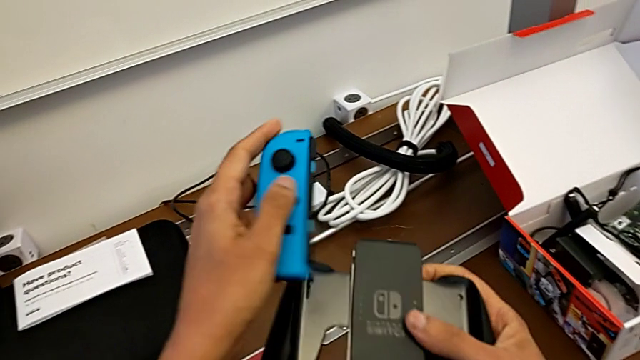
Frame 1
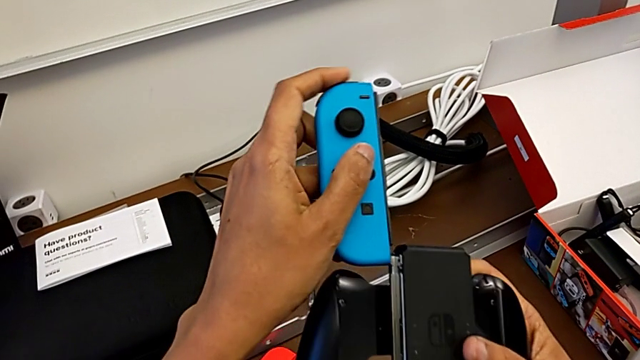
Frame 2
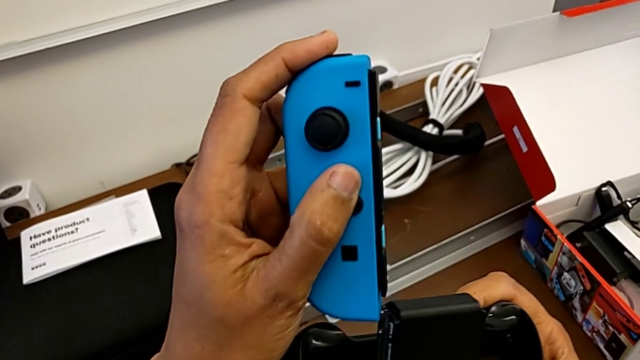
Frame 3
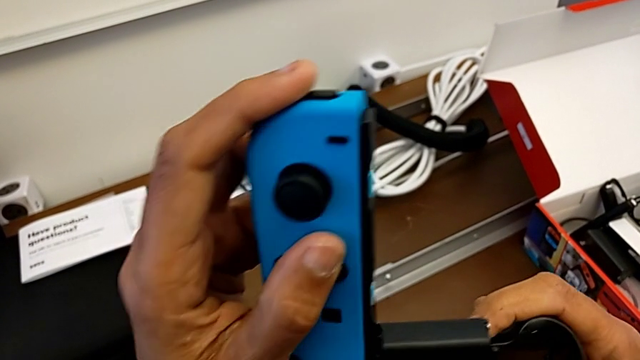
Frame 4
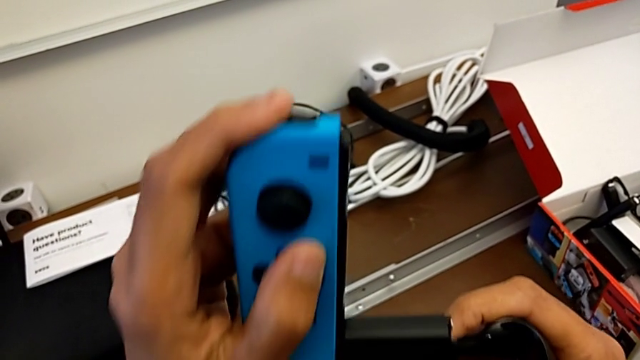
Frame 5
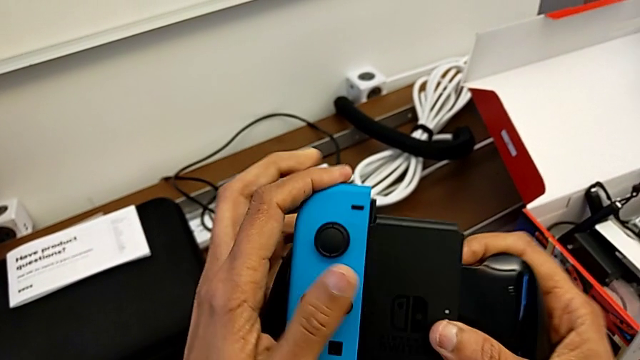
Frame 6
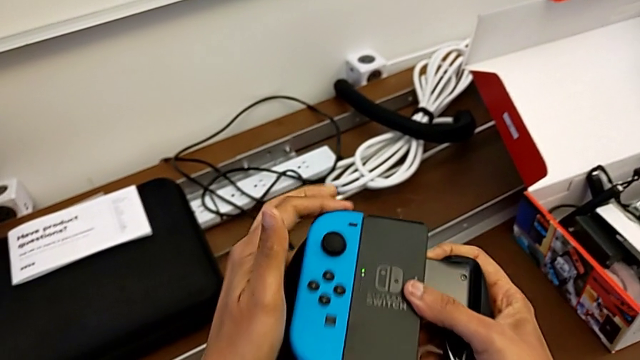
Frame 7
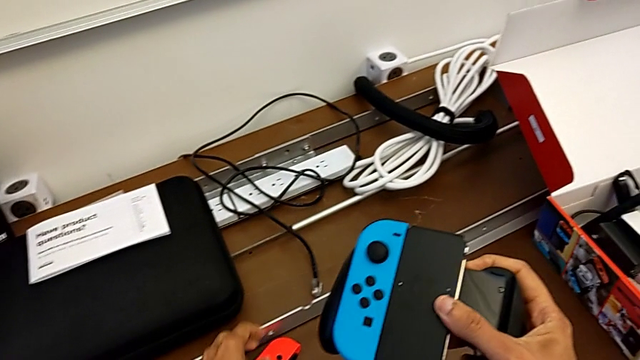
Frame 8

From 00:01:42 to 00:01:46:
The camera wearer is installing the blue Joy-Con controller into the comfort grip. They insert the blue Joy-Con controller.

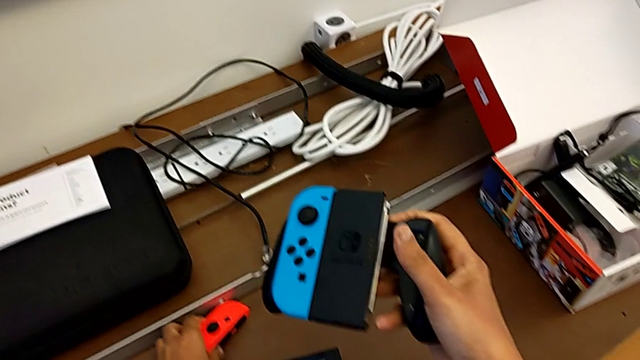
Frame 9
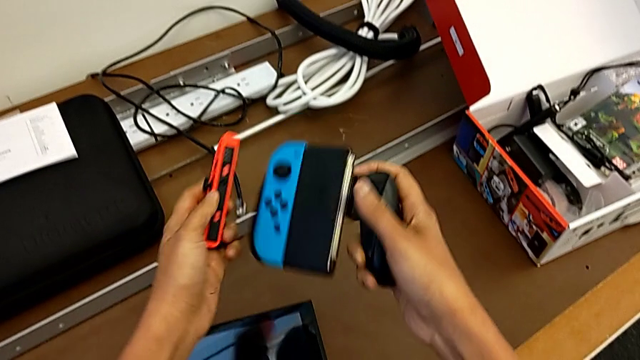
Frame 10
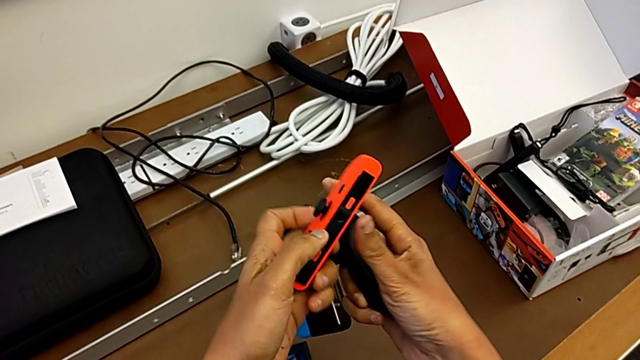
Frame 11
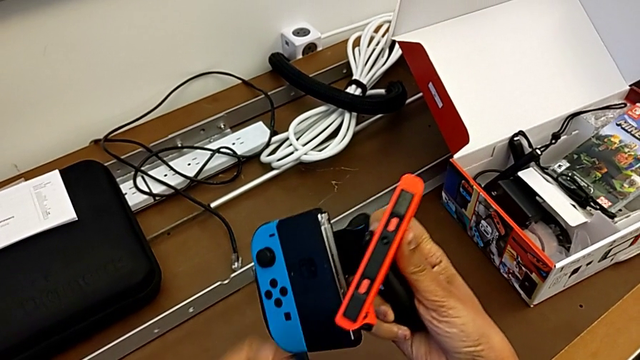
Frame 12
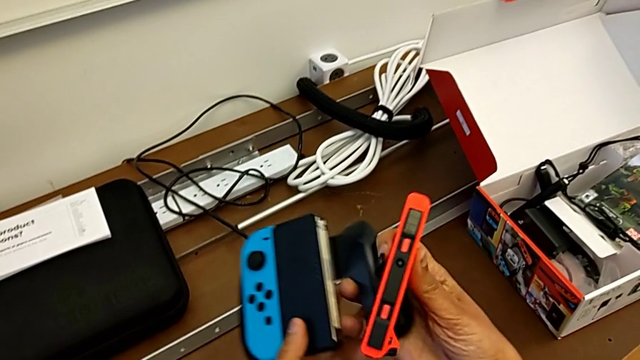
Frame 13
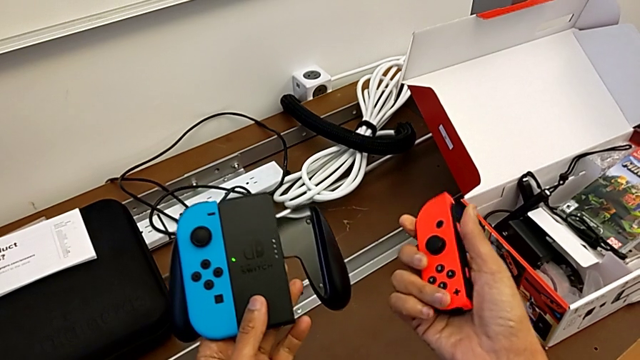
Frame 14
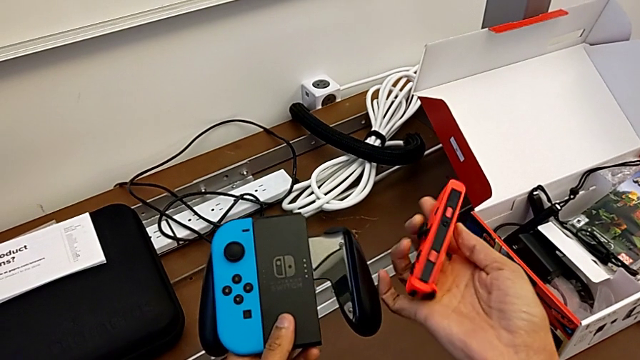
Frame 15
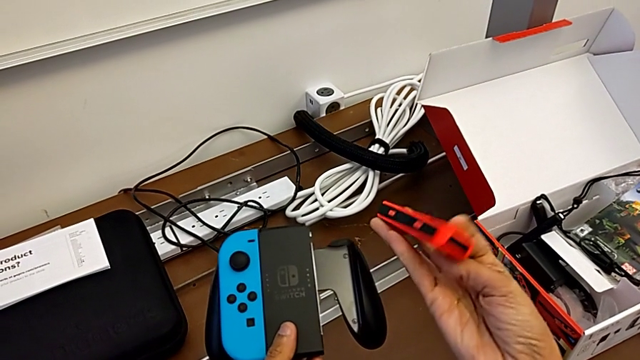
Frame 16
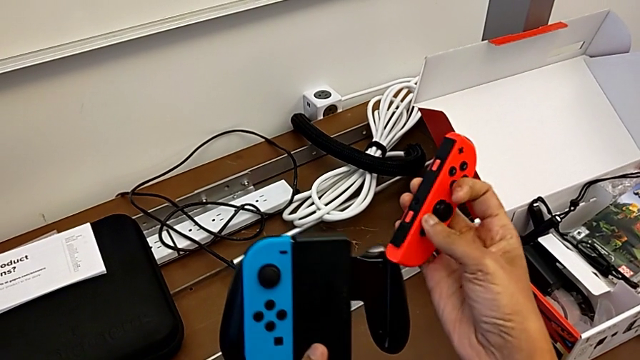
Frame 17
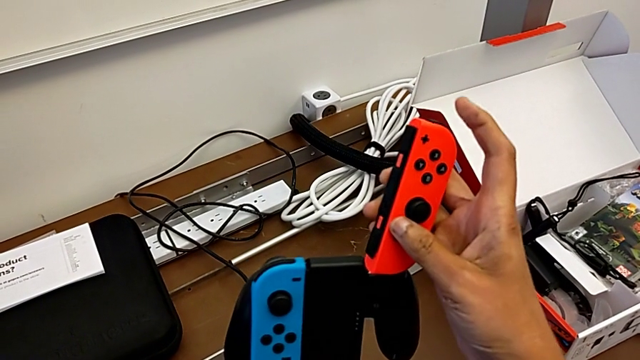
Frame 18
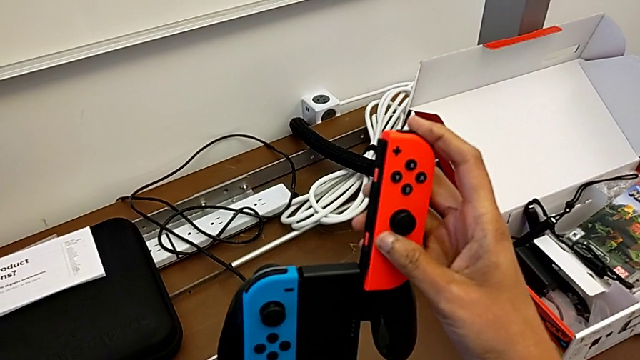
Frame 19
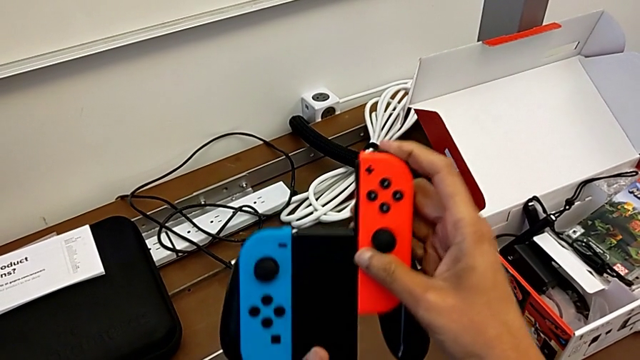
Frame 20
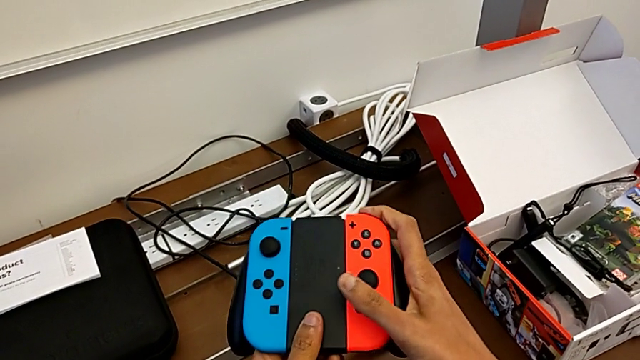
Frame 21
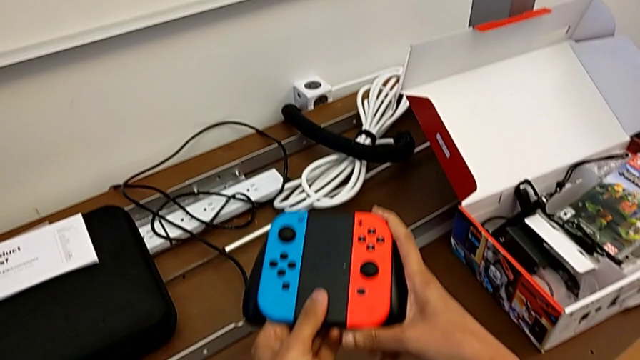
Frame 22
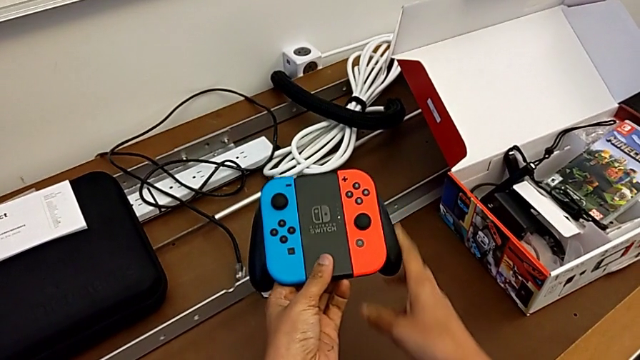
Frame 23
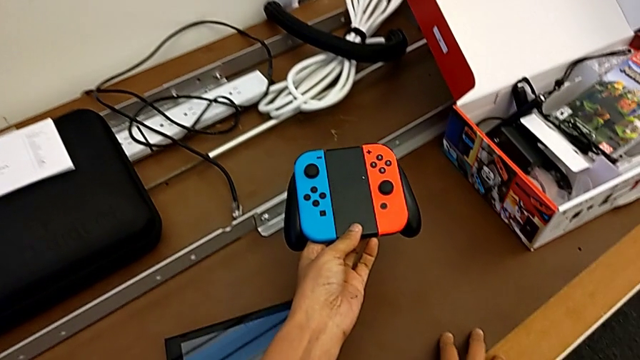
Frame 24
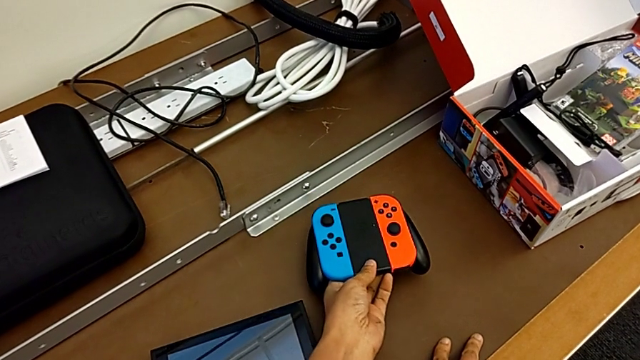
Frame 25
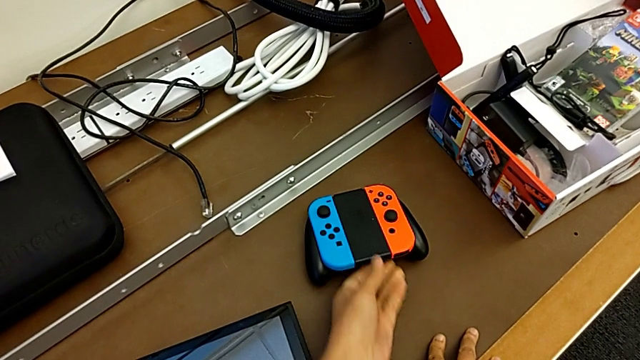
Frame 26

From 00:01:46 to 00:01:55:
The camera wearer installs the red Joy-Con controller into the comfort grip. They grab the red Joy-Con controller, insert it and place the comfort grip.

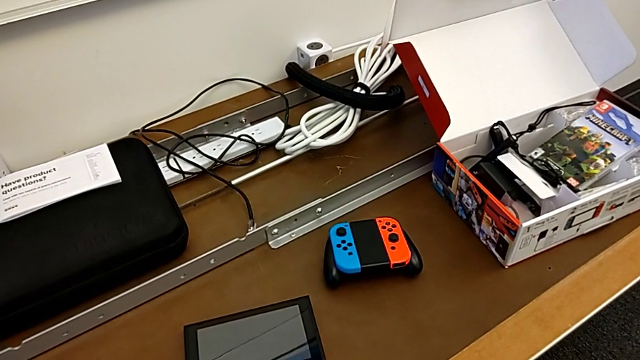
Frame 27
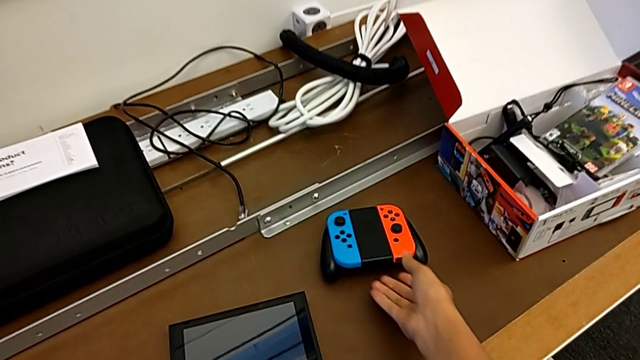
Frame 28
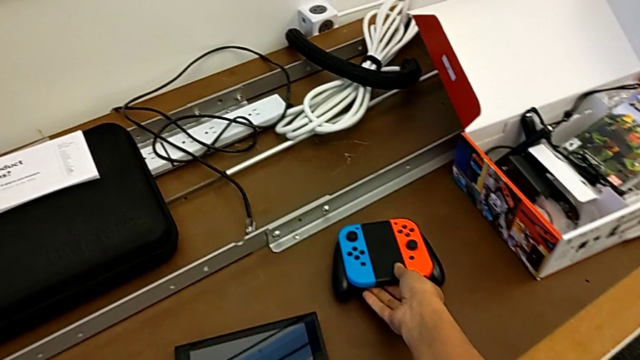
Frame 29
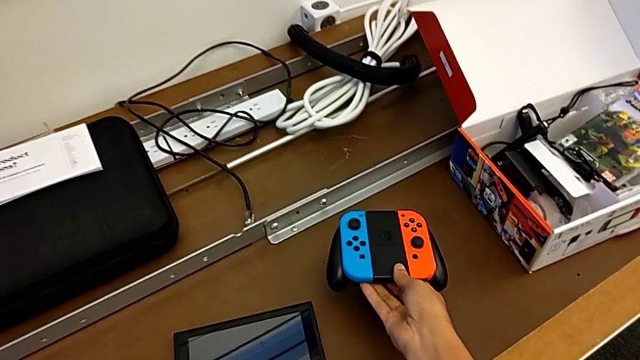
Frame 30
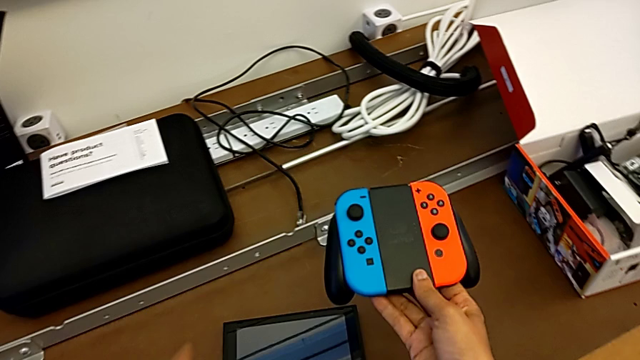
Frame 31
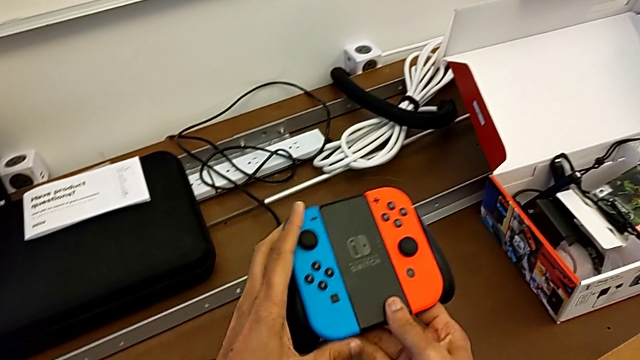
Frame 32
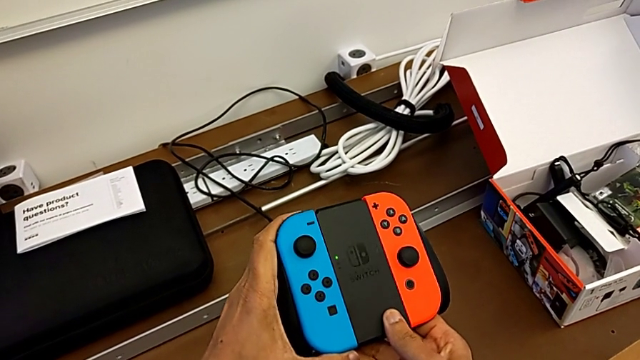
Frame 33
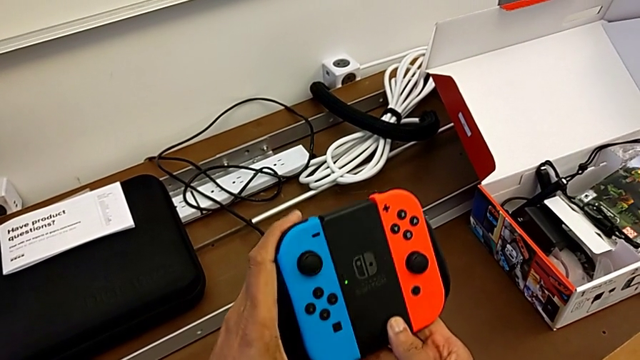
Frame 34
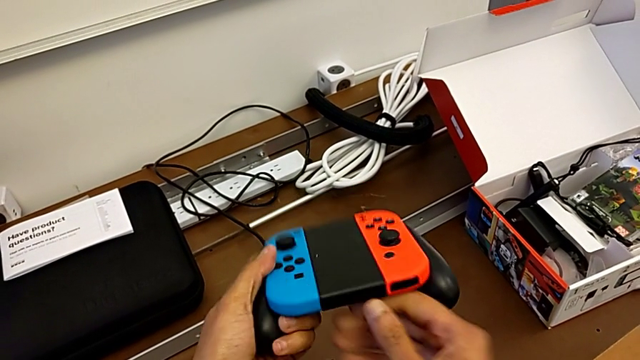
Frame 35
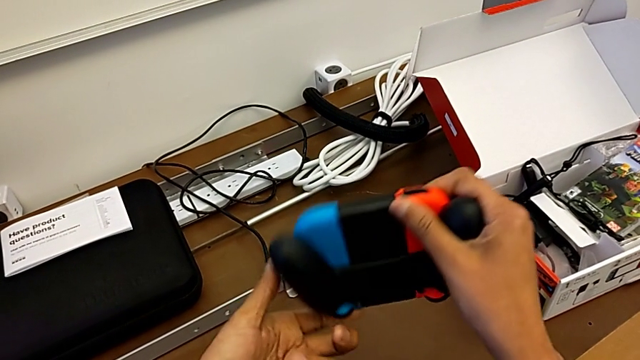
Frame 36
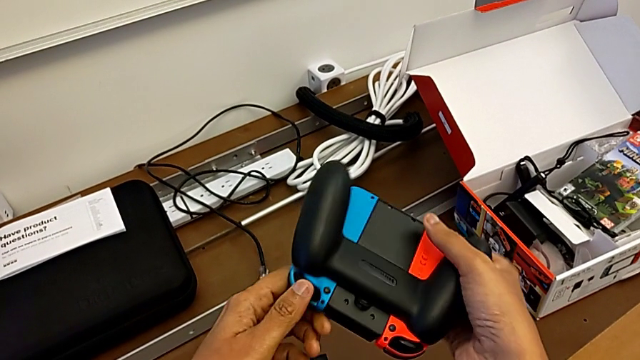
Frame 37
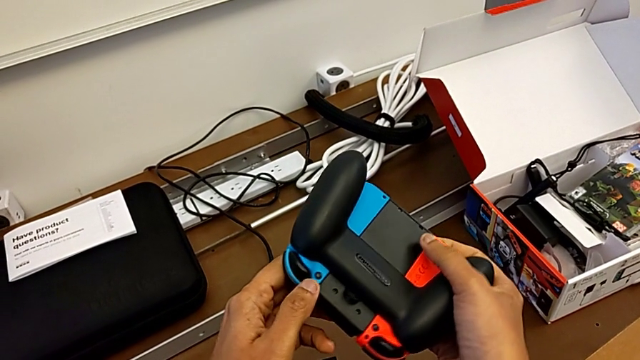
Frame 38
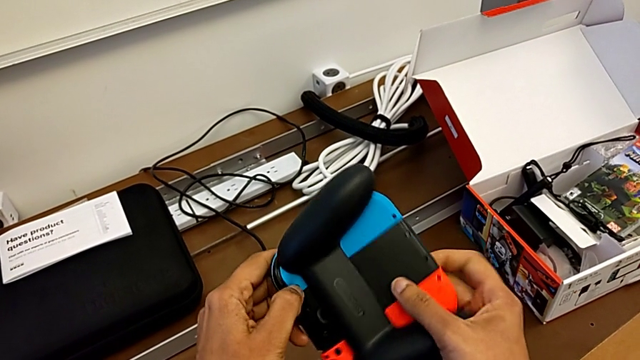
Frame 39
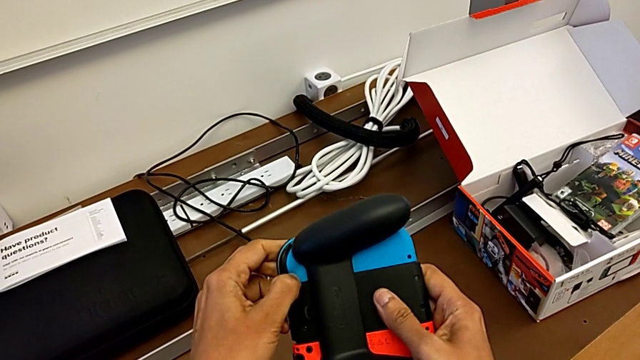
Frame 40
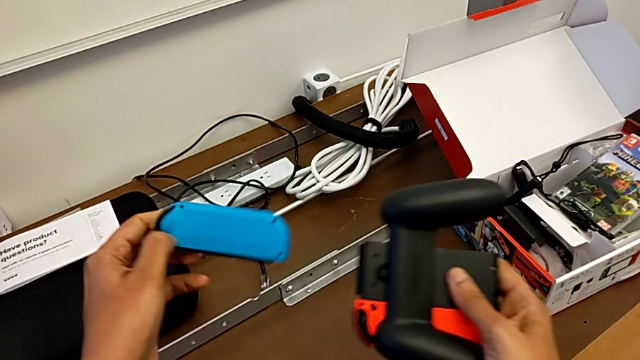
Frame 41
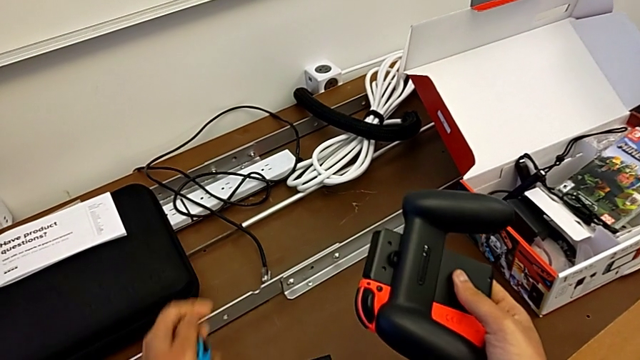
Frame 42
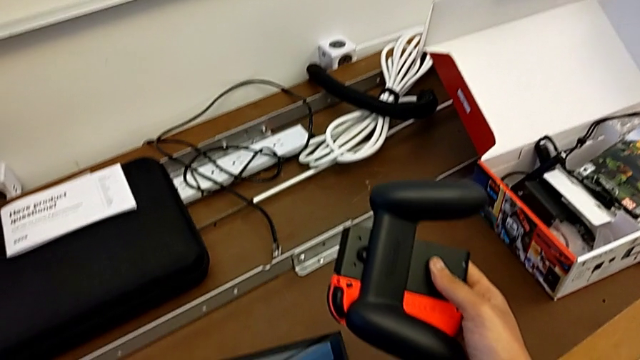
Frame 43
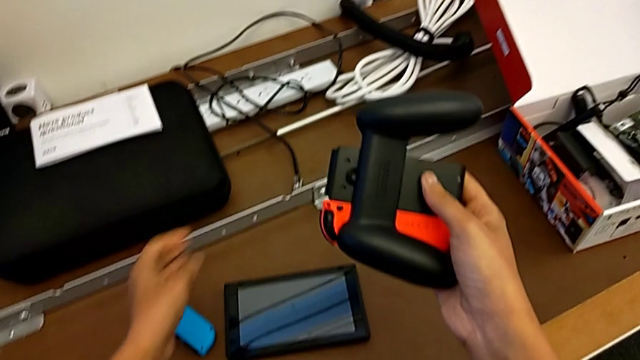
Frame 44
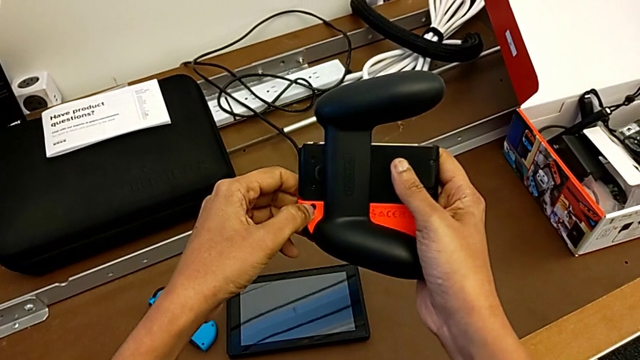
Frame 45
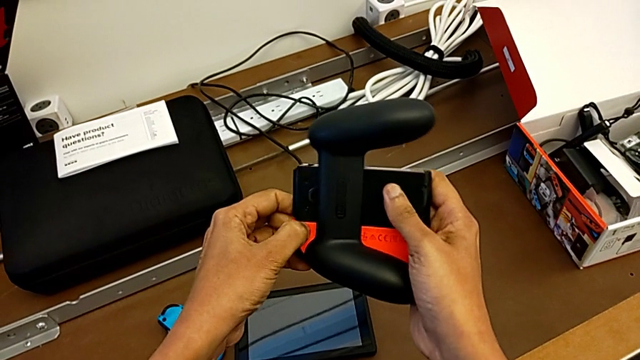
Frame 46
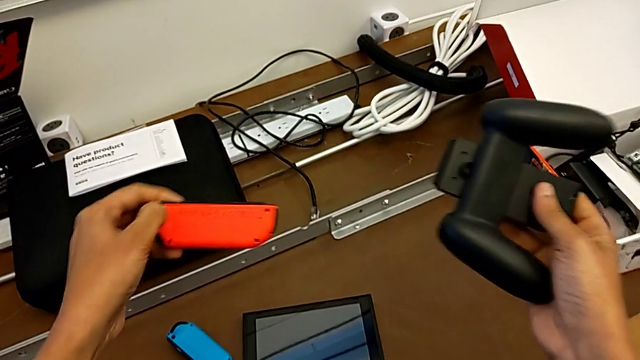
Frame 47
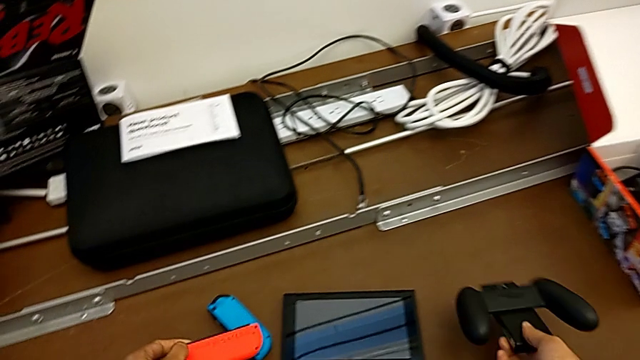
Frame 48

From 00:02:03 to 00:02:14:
The camera wearer is installing the Joy-Con controllers back into the Nintendo Switch. They grab the comfort grip, lift it, flip it, withdraw the blue Joy-Con controller, place it and withdraw the red Joy-Con controller.
